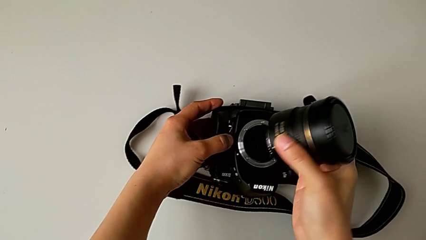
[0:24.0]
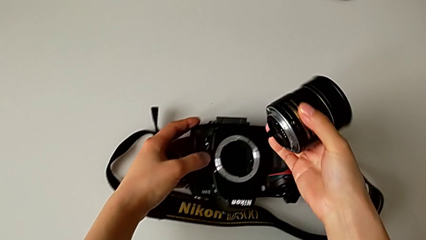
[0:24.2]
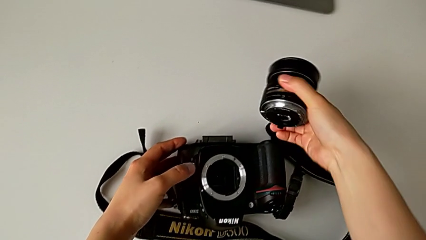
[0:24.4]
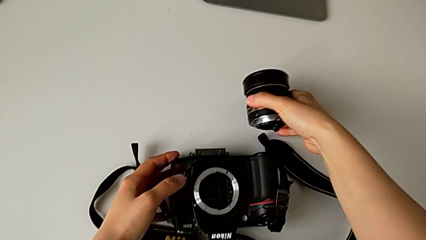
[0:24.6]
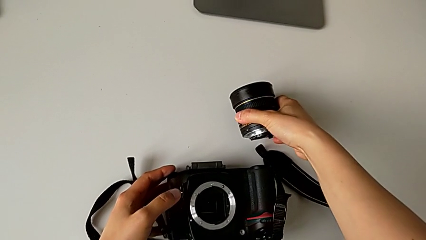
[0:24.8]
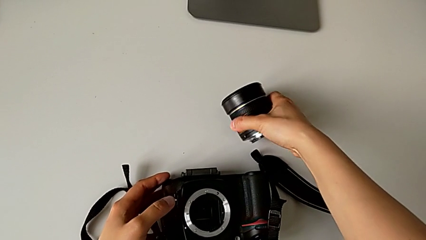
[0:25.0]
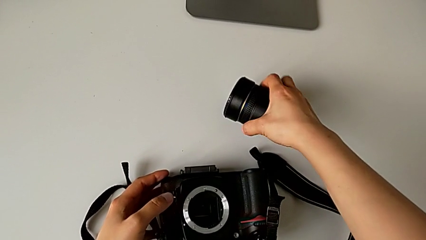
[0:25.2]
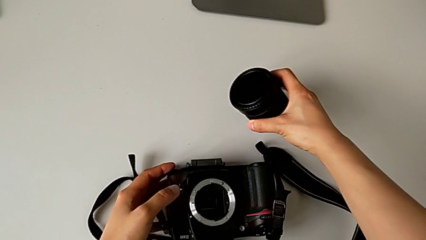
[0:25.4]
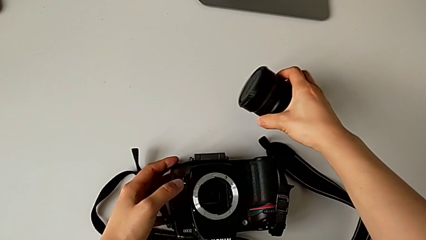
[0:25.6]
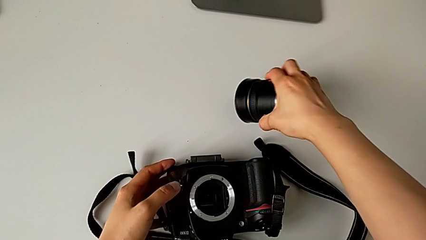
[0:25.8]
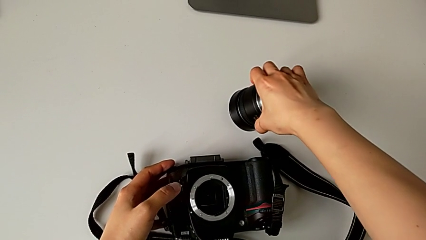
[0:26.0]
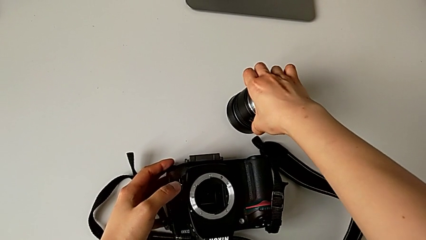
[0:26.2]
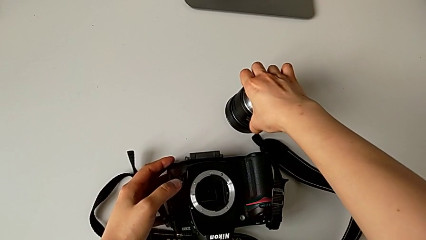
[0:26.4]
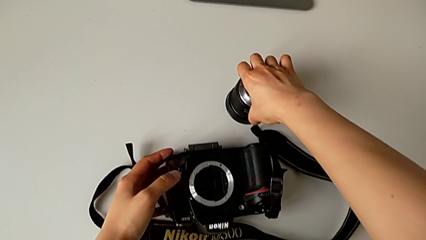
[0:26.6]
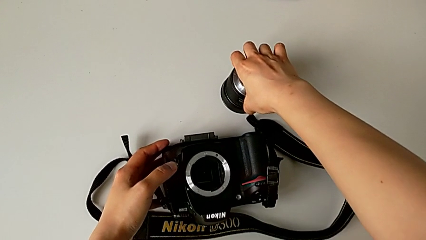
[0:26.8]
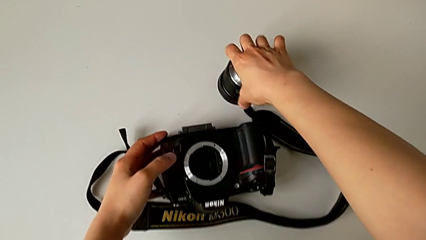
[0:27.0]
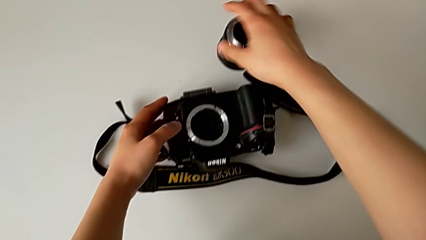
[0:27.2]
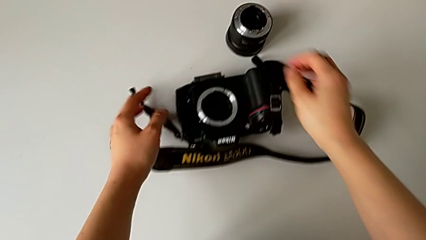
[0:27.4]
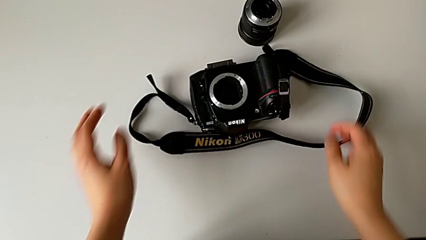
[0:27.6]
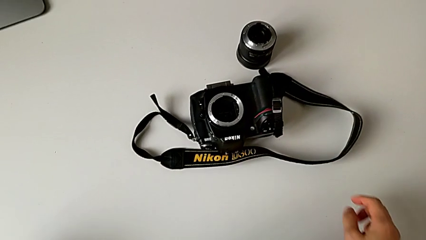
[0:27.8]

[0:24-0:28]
The camera wearer is detaching the lens from the DSLR camera. They place the lens.

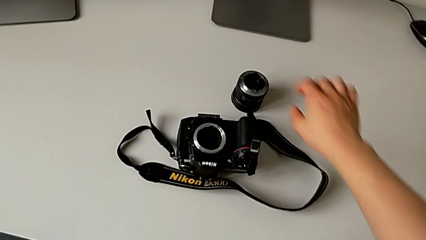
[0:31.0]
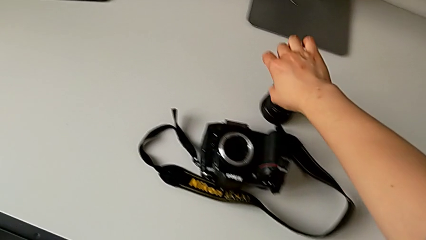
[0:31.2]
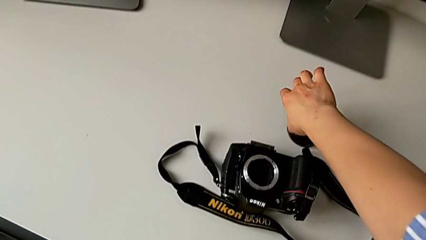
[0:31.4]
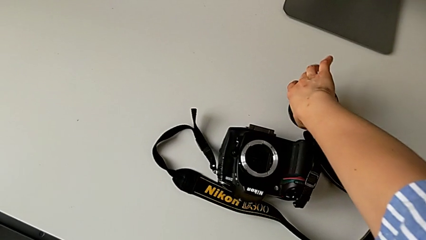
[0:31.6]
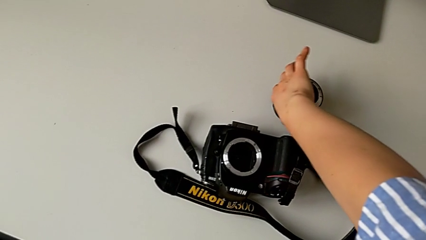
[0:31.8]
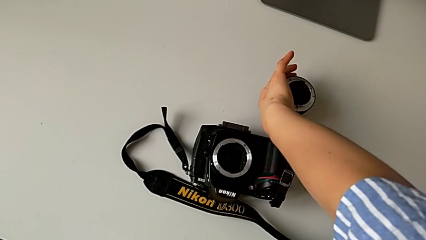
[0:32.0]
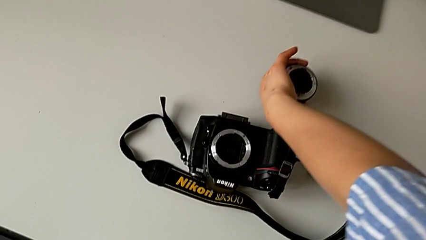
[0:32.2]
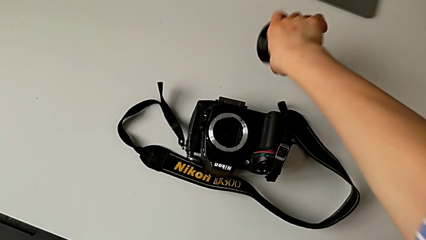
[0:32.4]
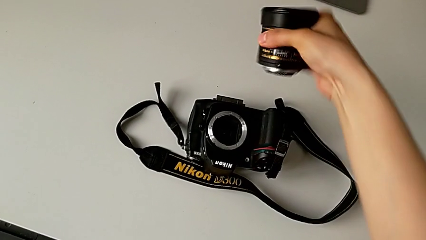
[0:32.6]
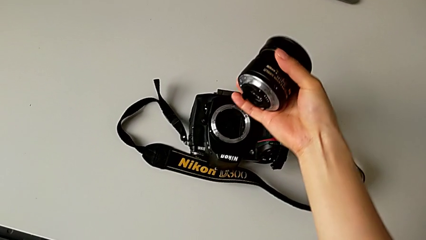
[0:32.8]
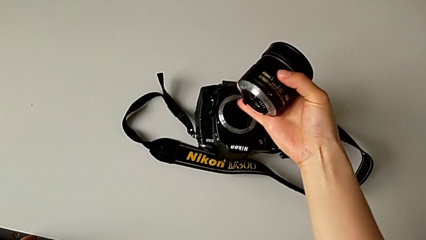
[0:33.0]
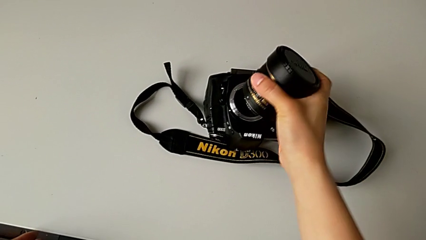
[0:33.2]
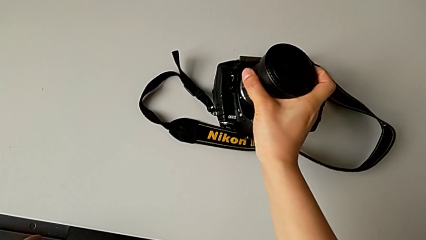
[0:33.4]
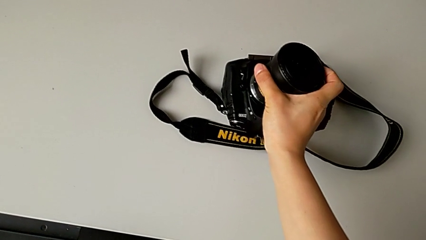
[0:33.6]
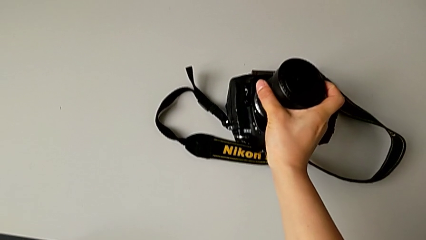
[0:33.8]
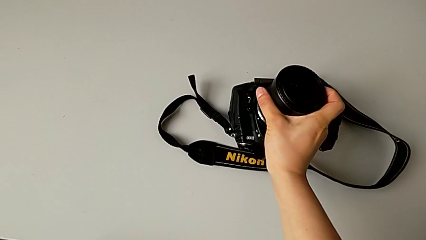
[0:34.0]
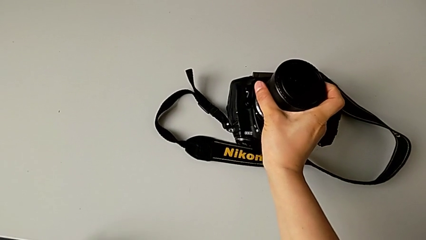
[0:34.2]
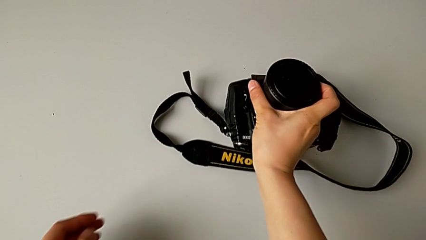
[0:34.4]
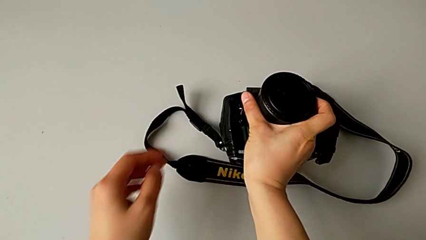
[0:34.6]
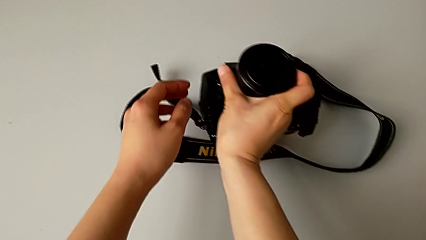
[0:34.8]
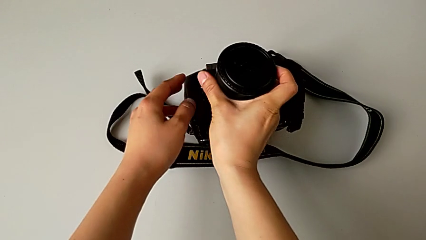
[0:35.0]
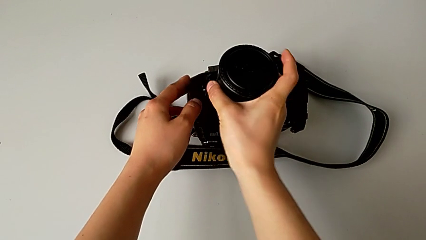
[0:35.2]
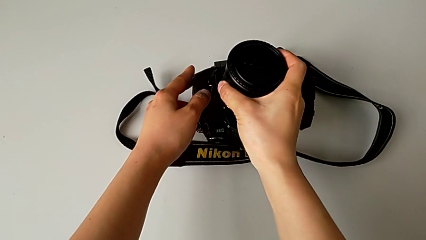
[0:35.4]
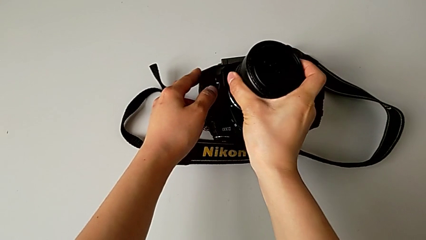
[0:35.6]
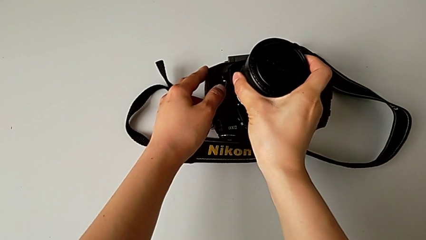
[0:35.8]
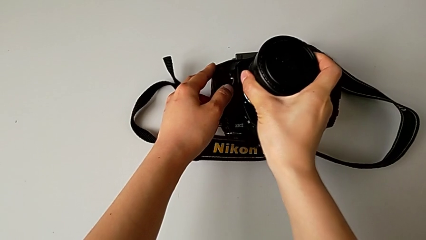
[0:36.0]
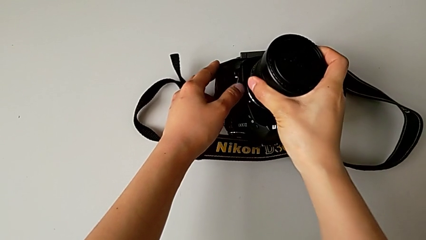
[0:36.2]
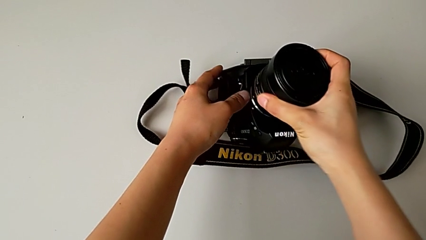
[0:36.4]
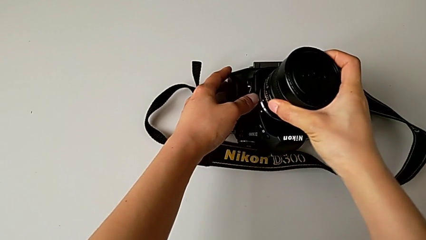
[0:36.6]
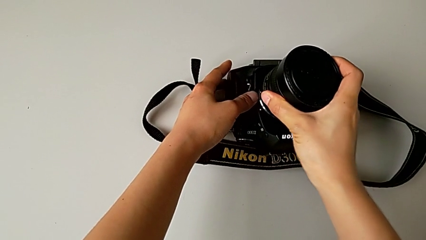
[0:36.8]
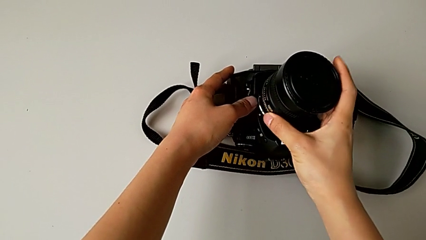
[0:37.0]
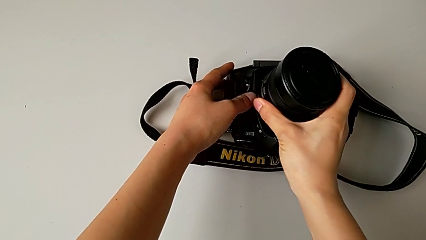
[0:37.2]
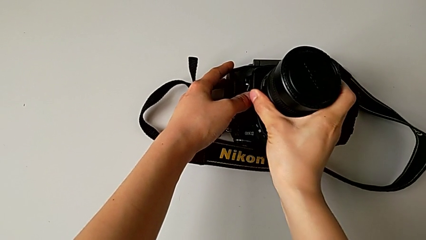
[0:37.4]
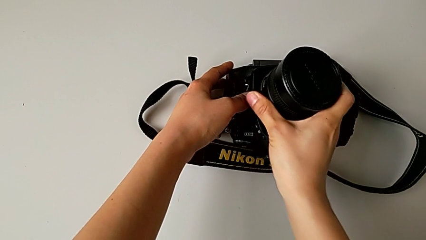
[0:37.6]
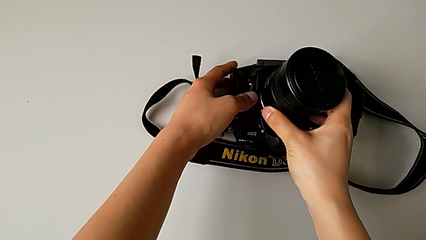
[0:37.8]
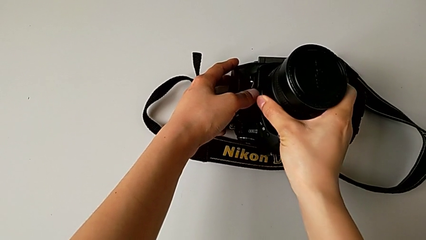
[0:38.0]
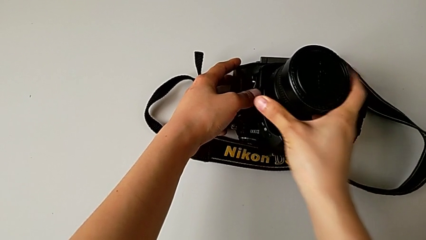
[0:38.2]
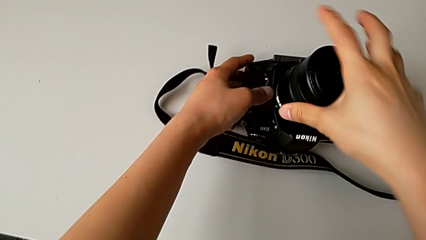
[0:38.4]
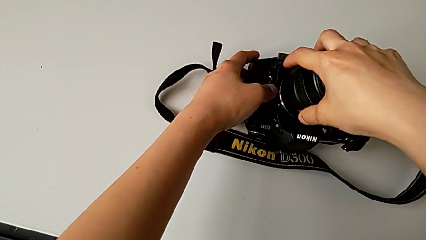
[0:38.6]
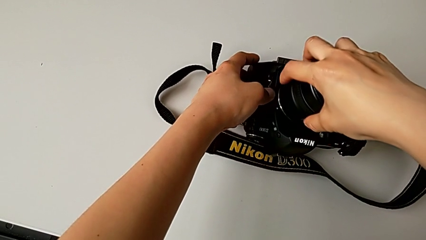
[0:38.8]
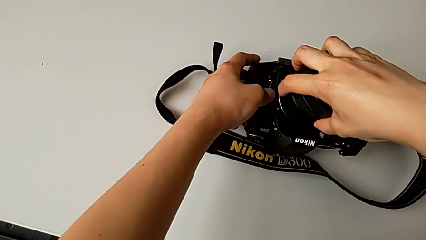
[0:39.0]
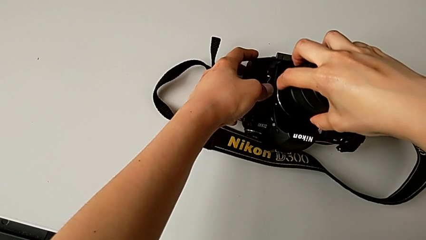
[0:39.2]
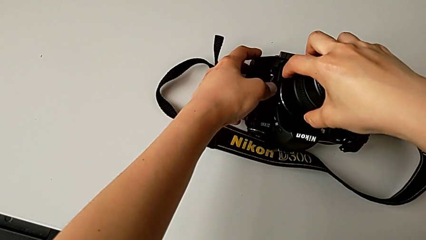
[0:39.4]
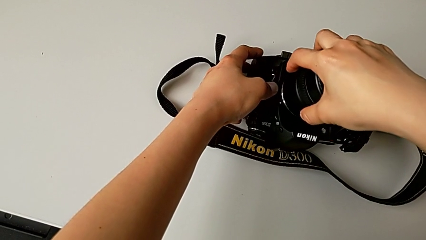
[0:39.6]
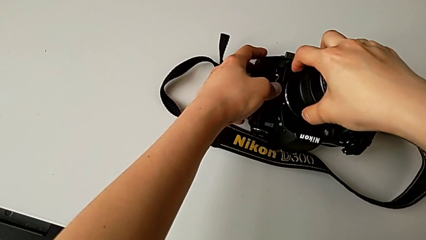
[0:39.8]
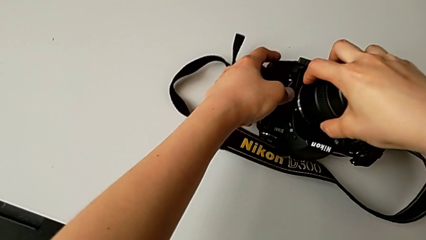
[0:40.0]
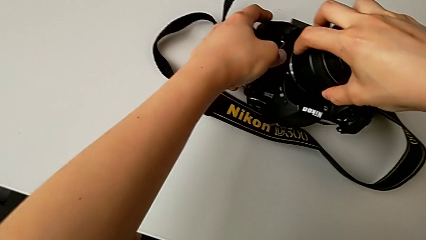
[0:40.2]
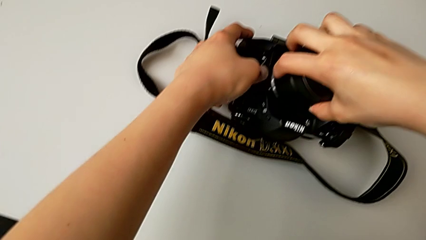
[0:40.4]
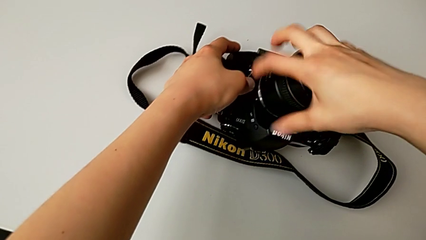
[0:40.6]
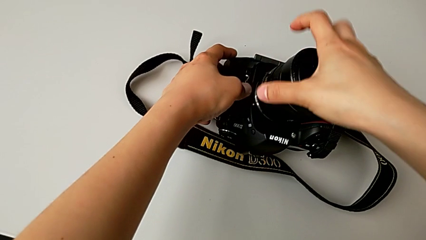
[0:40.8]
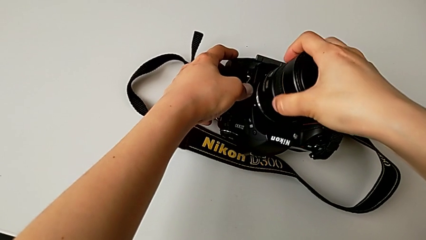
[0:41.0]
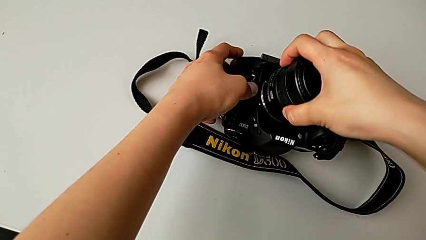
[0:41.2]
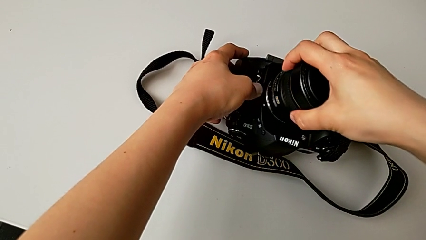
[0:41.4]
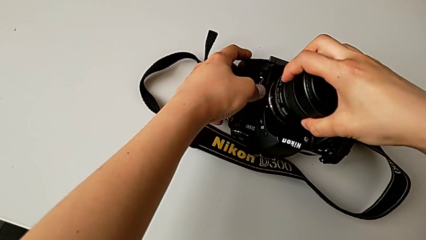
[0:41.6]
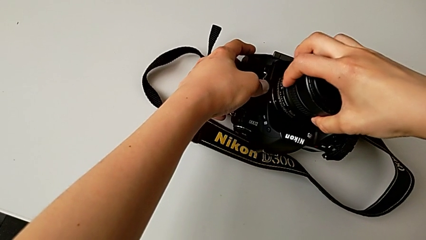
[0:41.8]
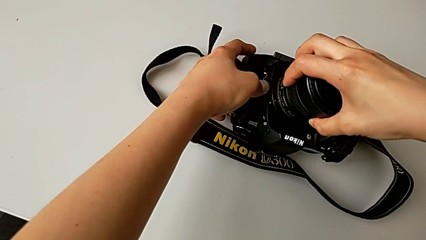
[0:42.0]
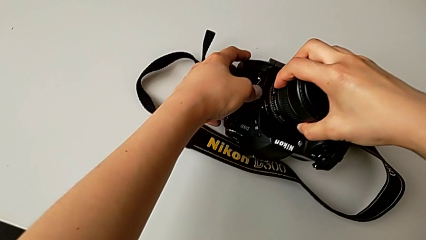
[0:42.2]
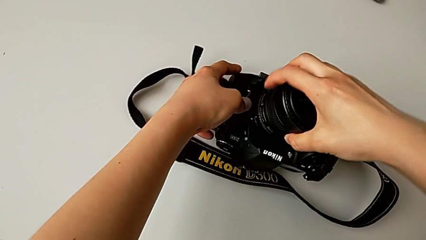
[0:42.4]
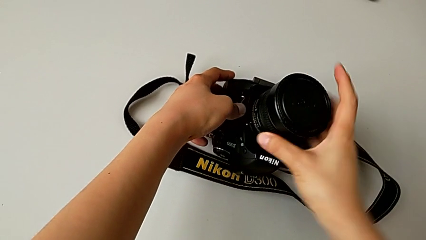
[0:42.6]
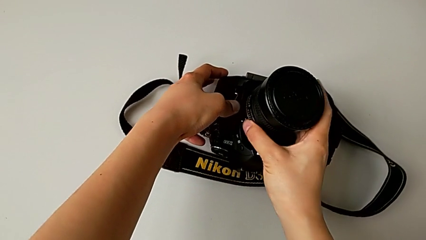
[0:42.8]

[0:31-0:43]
The camera wearer is attaching the lens to the DSLR camera. They grab the lens, place it, rotate it and insert it.
